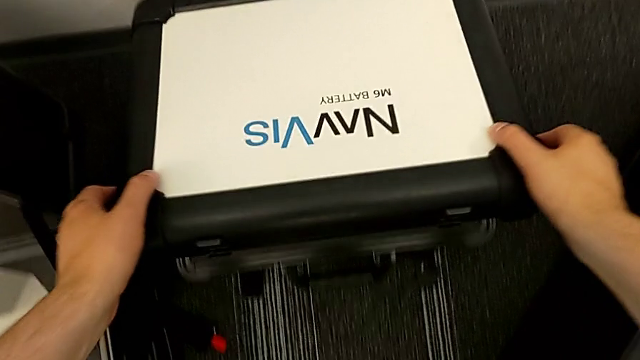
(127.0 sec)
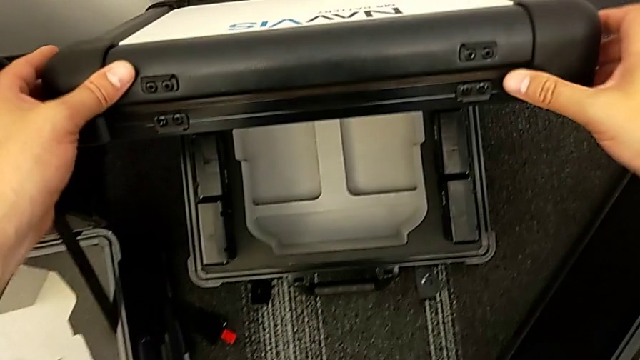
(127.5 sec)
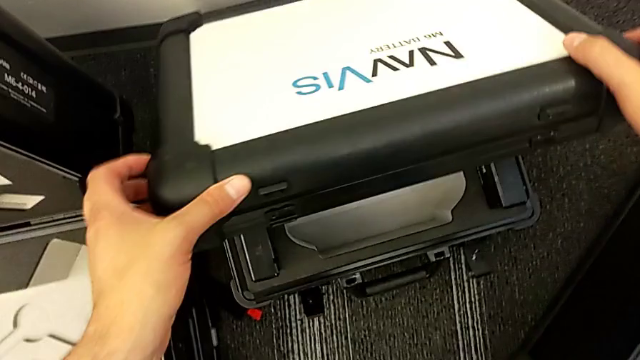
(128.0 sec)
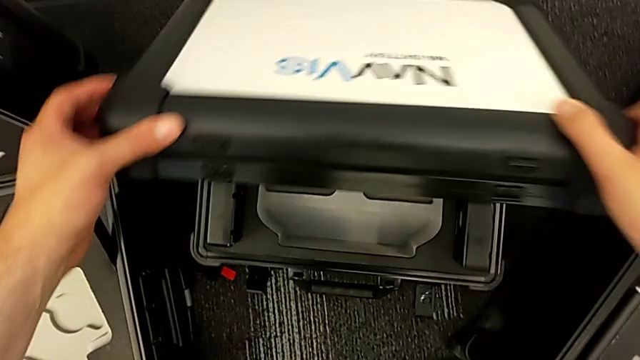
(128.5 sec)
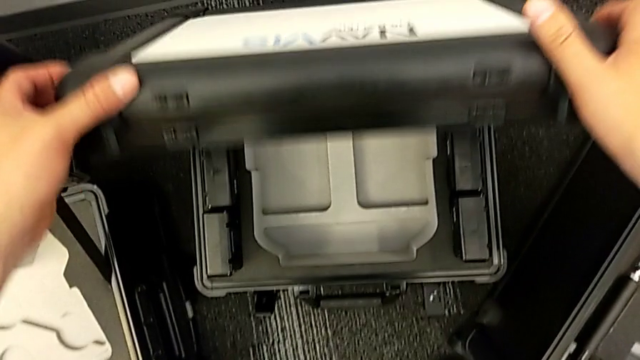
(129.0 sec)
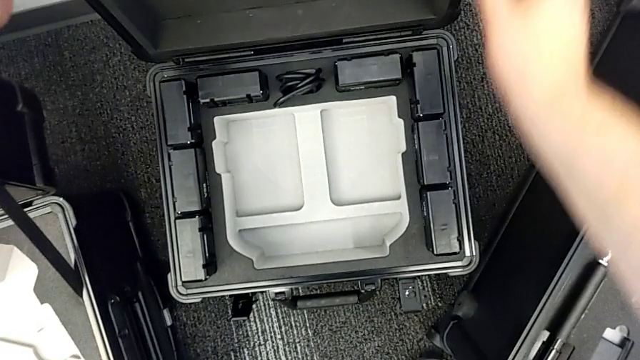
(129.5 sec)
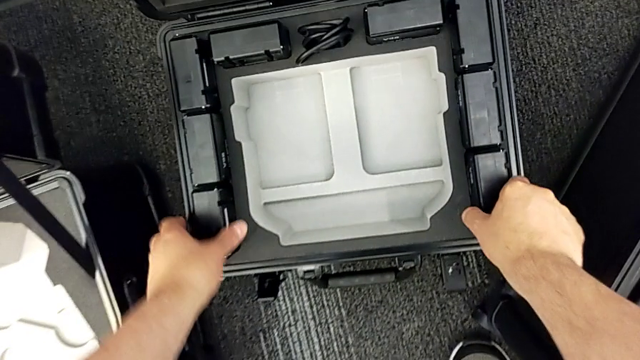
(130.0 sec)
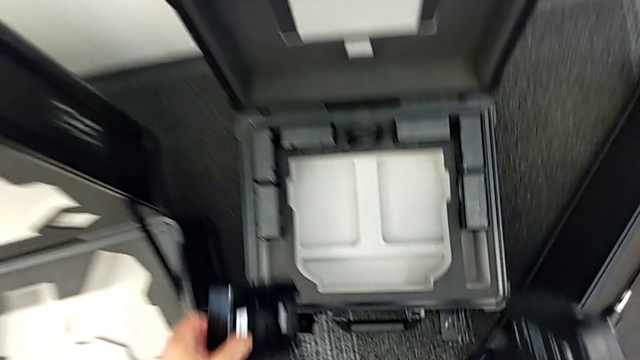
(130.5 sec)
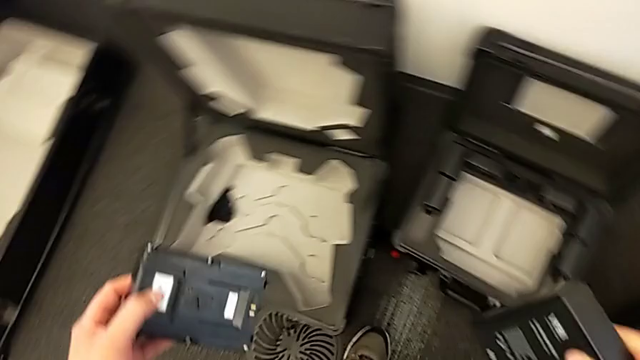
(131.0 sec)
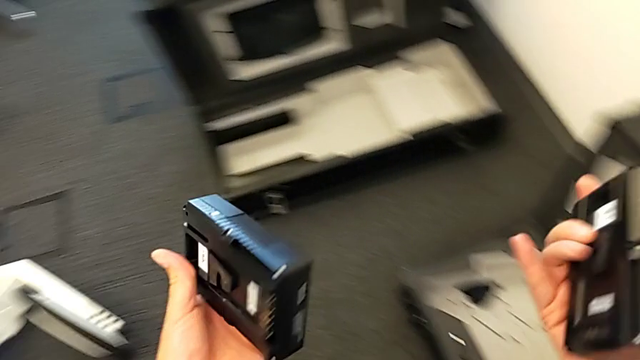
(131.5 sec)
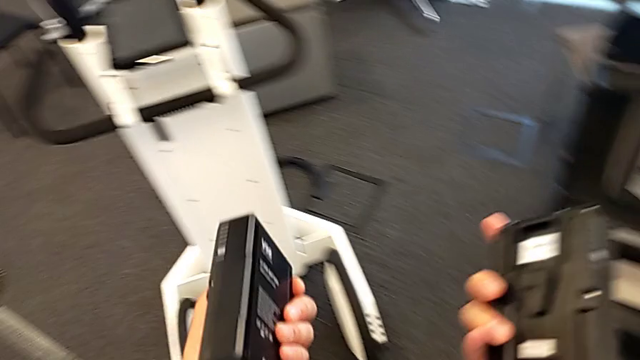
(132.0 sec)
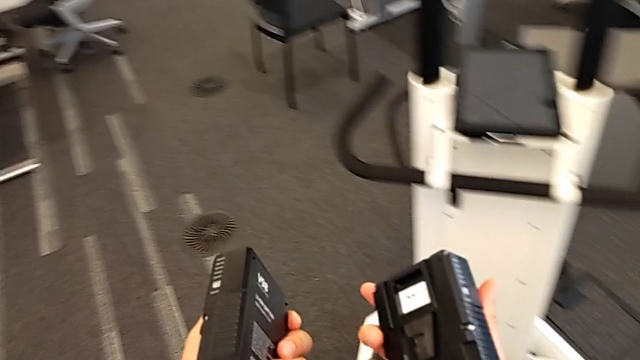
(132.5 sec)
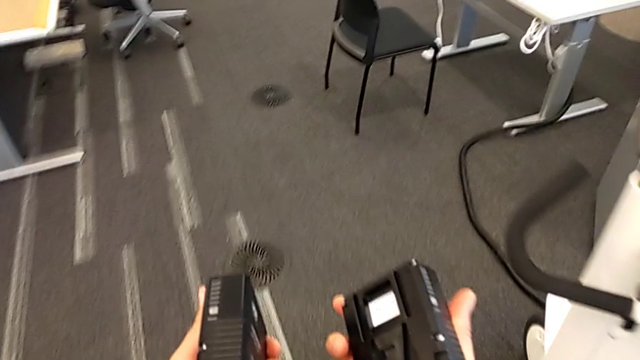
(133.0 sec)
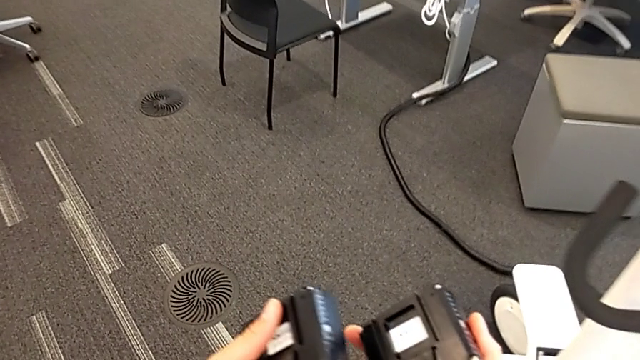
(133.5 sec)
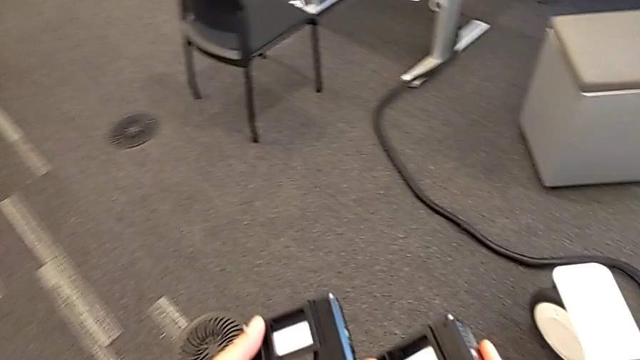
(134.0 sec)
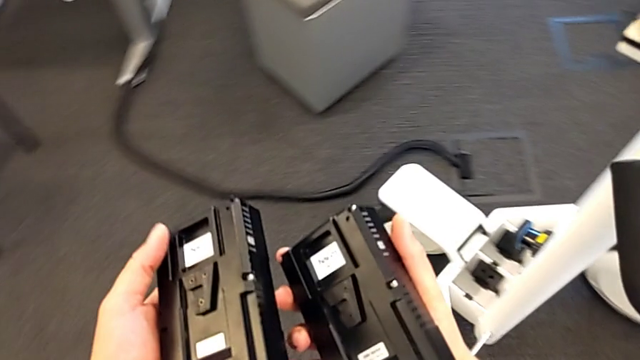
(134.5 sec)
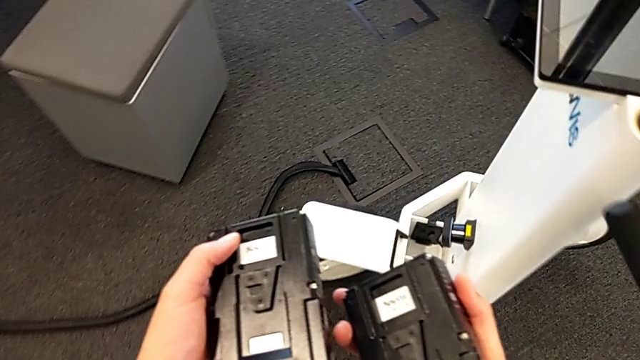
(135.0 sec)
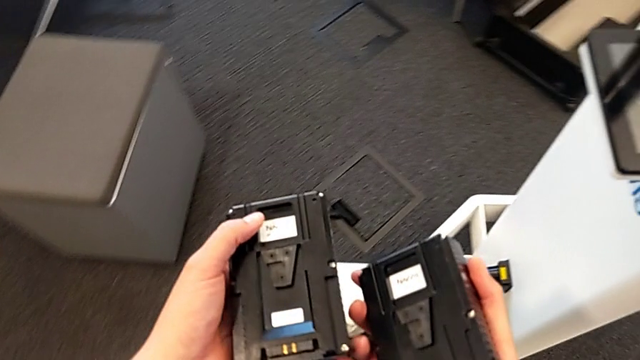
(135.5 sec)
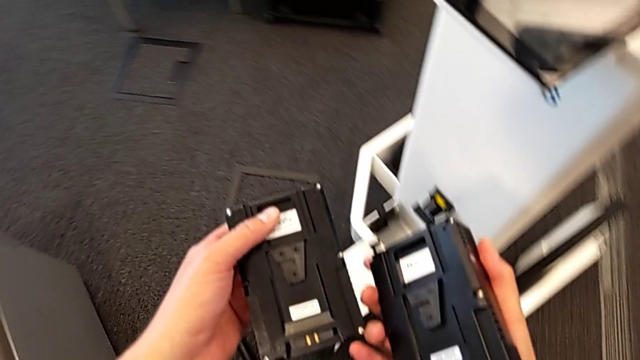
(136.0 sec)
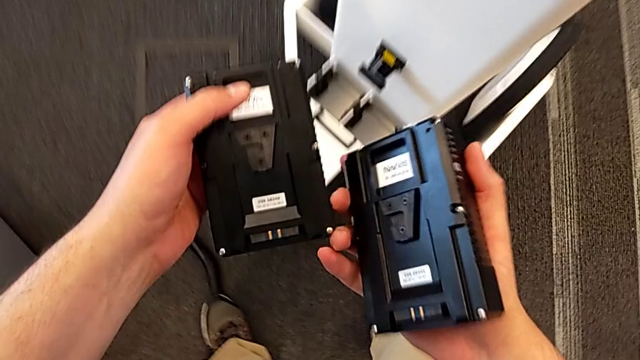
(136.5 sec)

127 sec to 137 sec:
The camera wearer is inserting a battery. They slide the box and grab the battery.

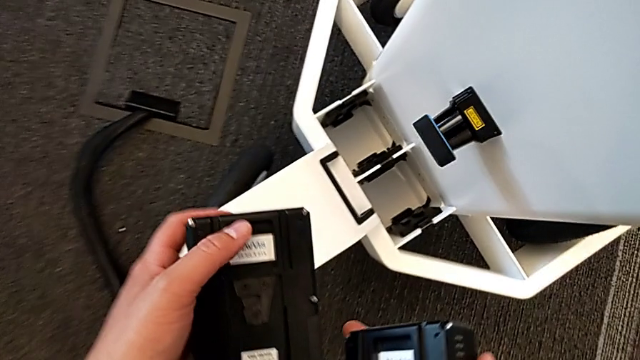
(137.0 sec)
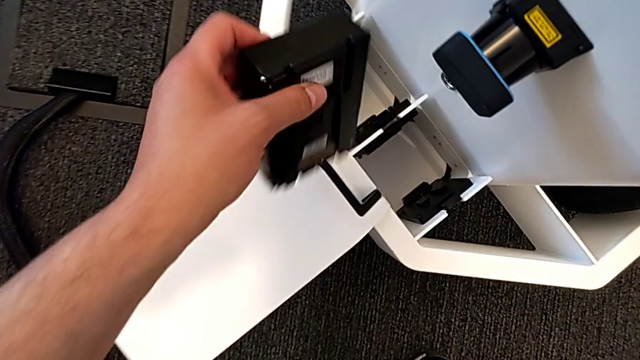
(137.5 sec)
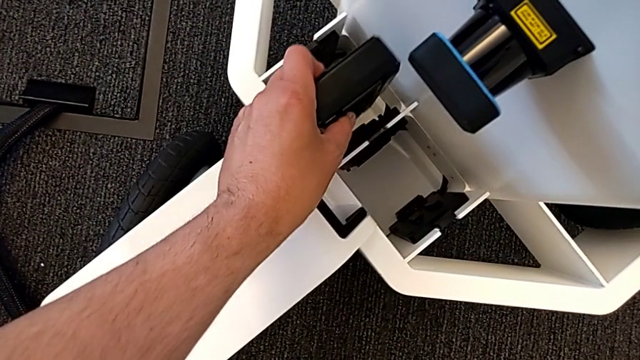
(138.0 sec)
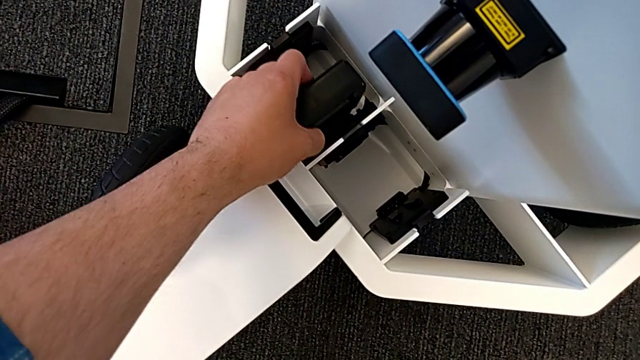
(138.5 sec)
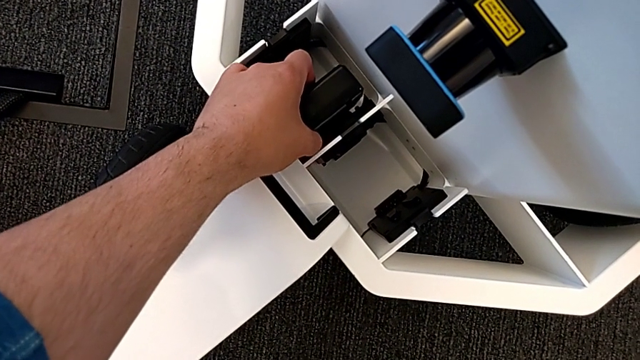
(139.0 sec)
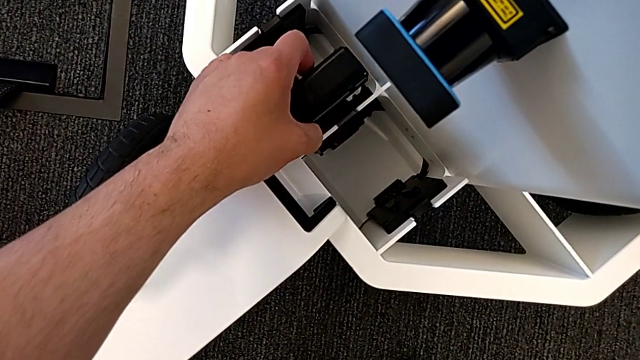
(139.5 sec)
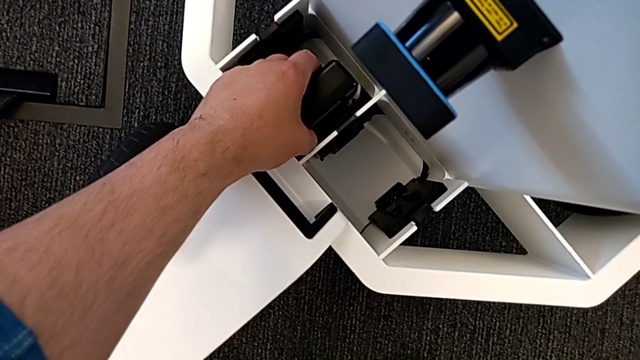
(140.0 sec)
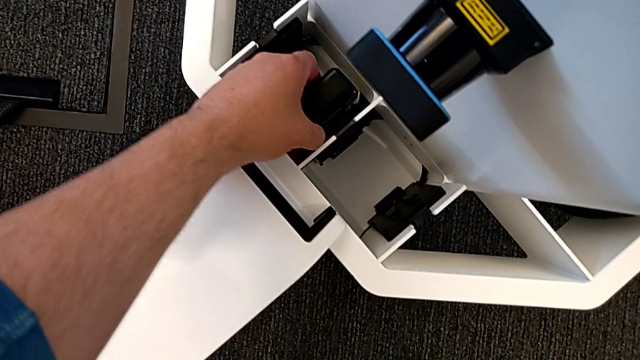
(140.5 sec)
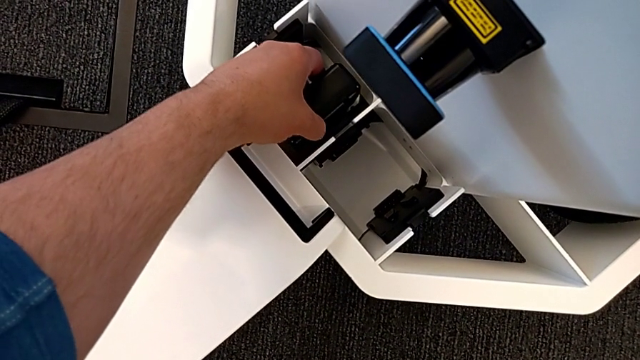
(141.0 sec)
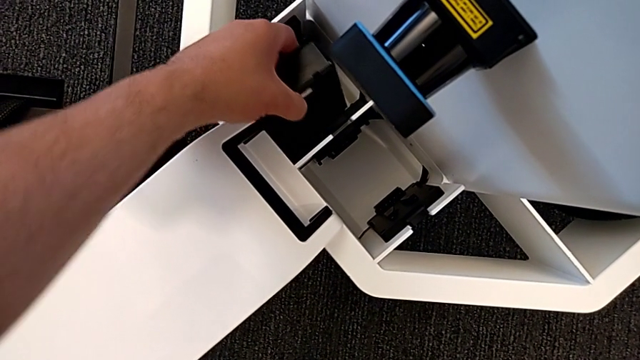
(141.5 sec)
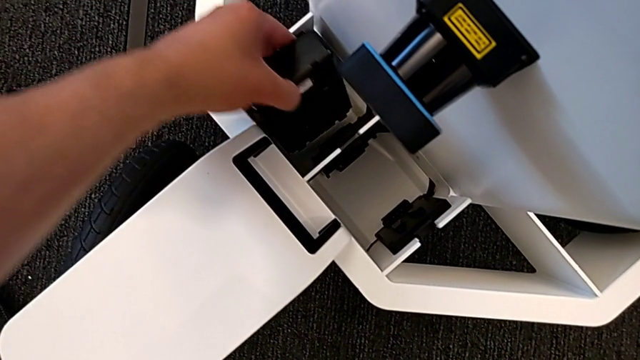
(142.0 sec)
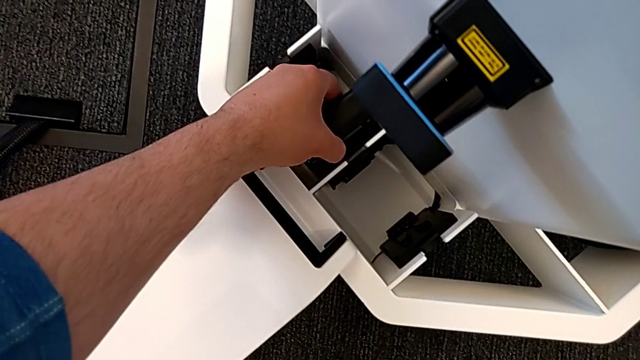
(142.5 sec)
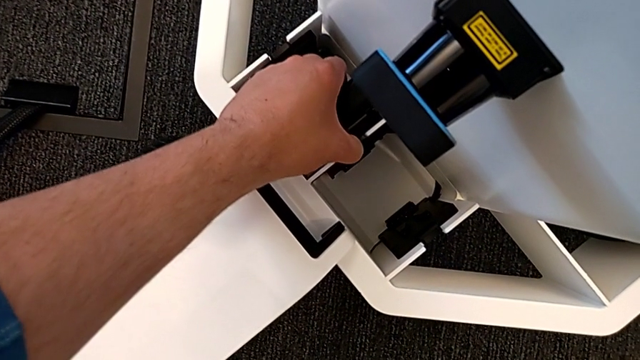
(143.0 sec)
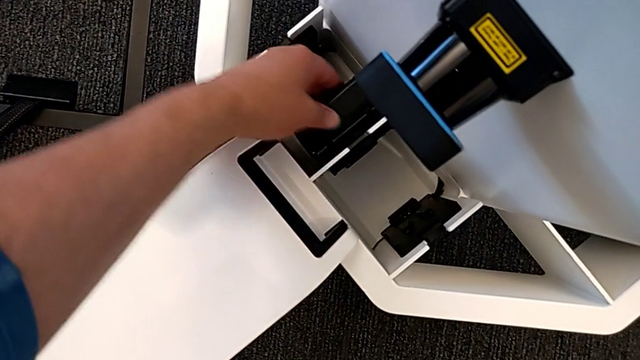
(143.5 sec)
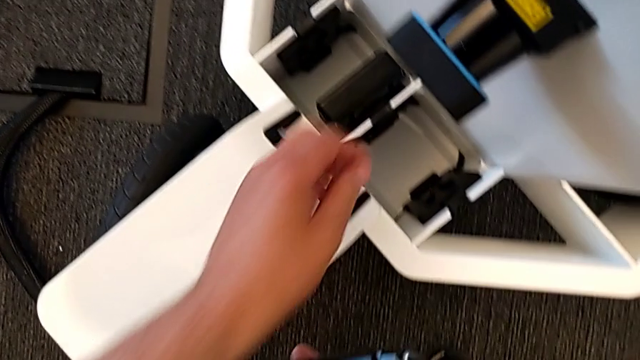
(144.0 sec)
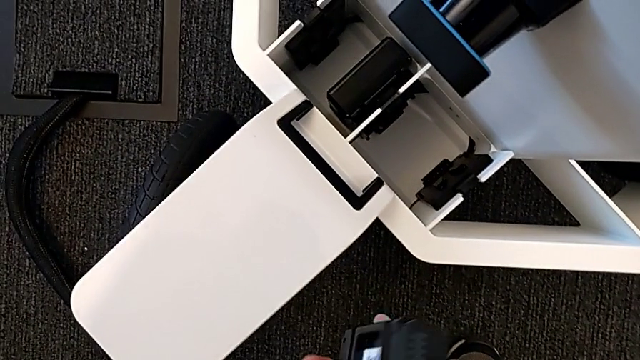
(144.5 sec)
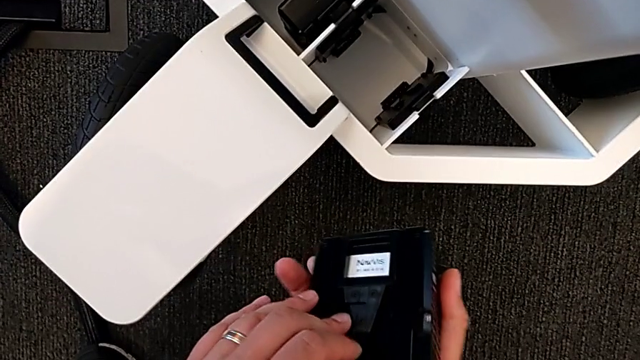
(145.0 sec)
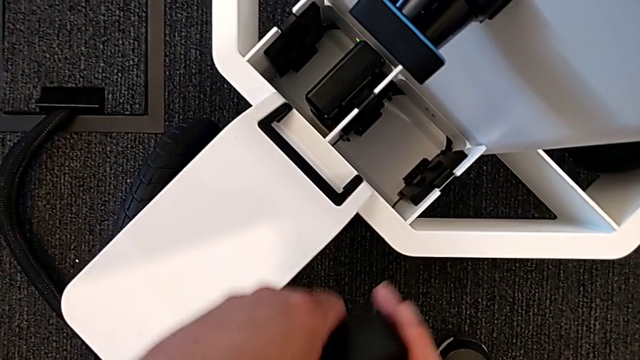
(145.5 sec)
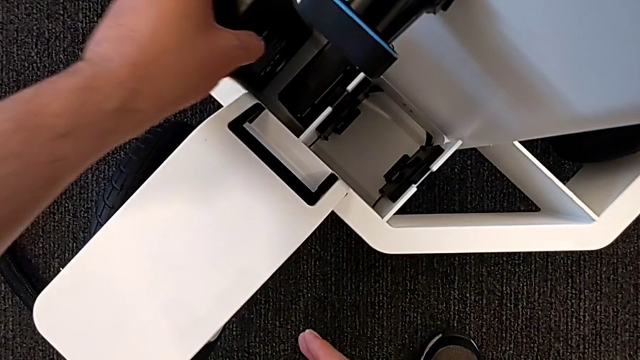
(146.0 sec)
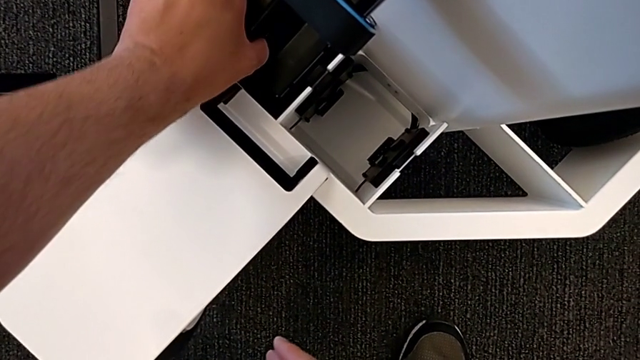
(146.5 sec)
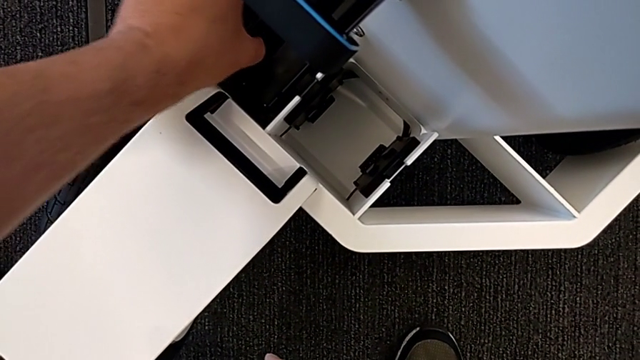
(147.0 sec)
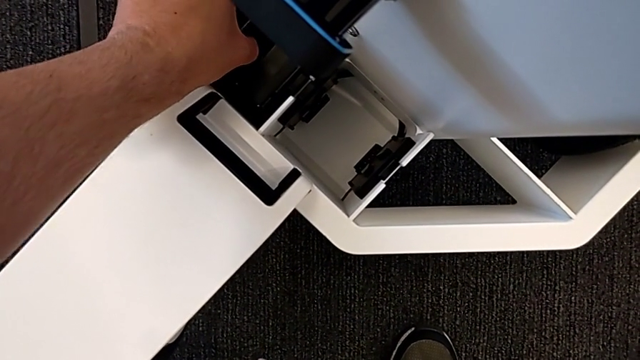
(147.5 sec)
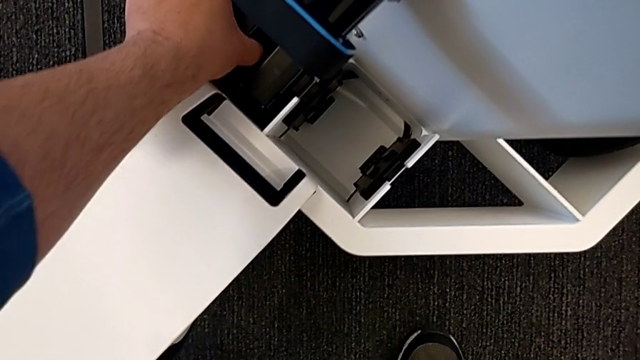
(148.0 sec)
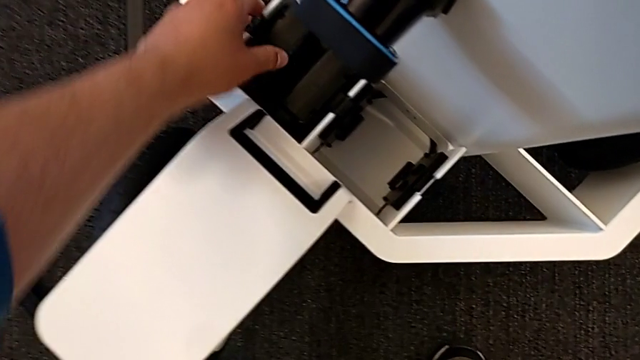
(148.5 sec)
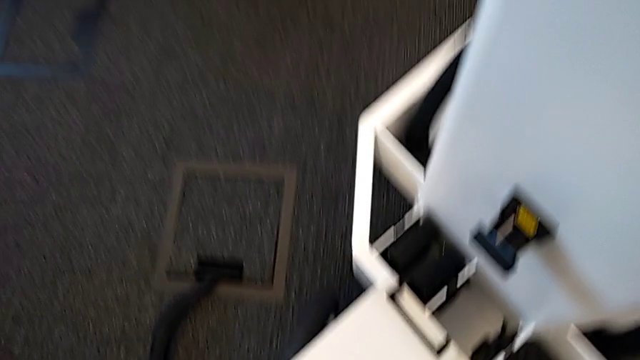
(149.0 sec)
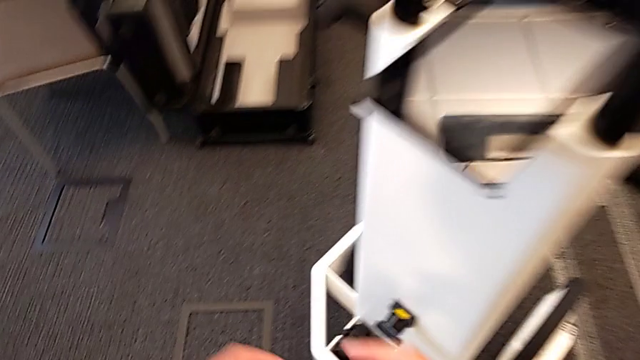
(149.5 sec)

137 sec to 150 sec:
The camera wearer is inserting a battery. They insert the first battery, lift it, insert it and insert the second battery.
